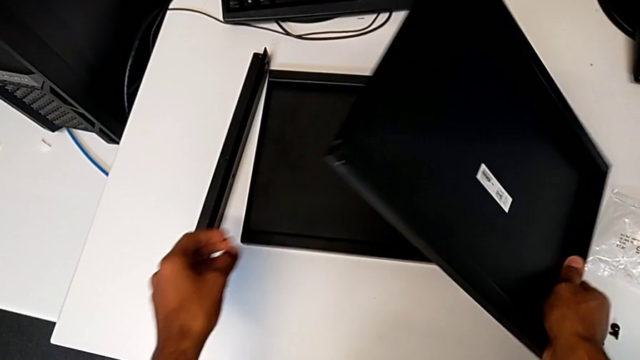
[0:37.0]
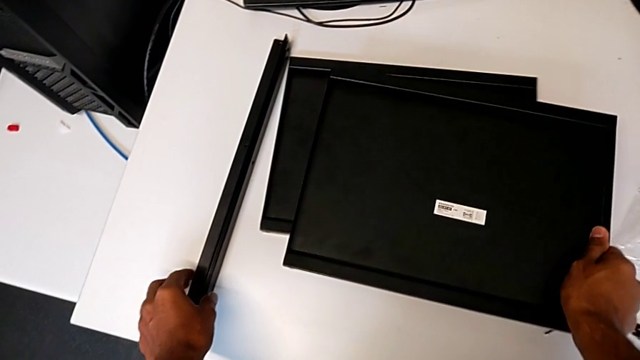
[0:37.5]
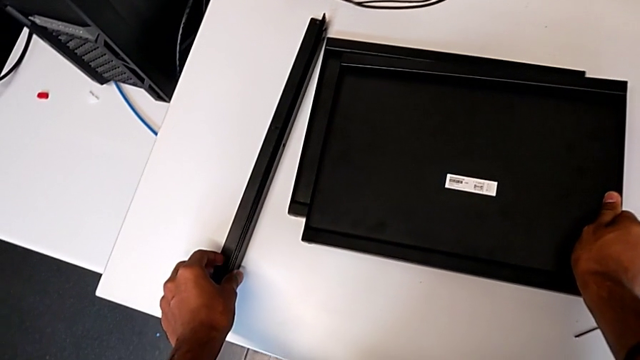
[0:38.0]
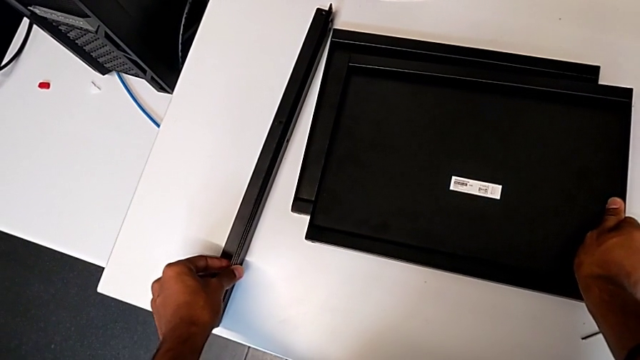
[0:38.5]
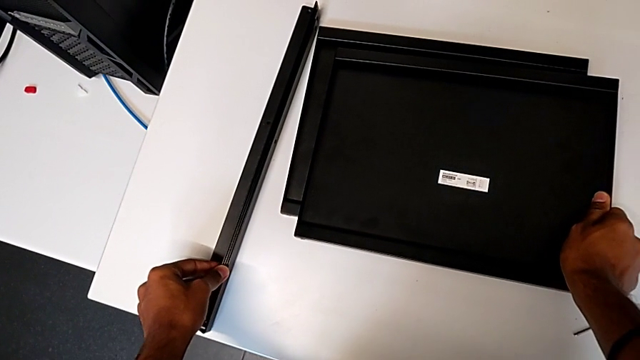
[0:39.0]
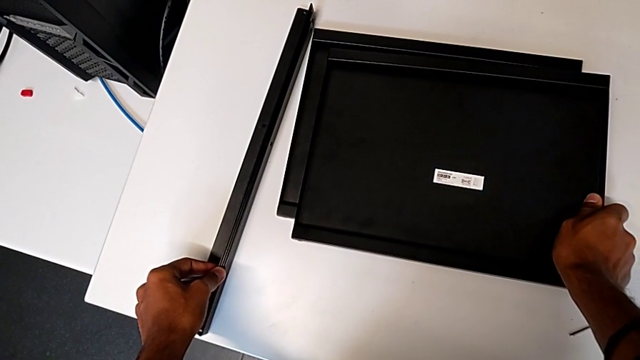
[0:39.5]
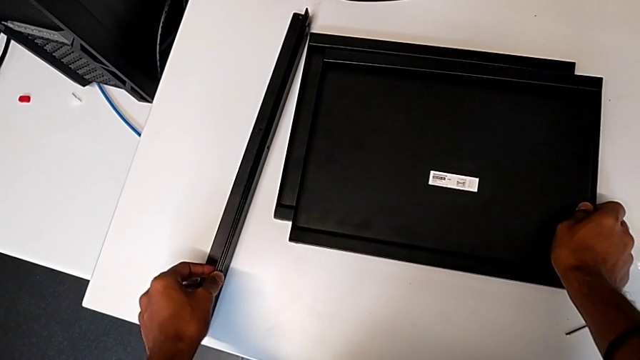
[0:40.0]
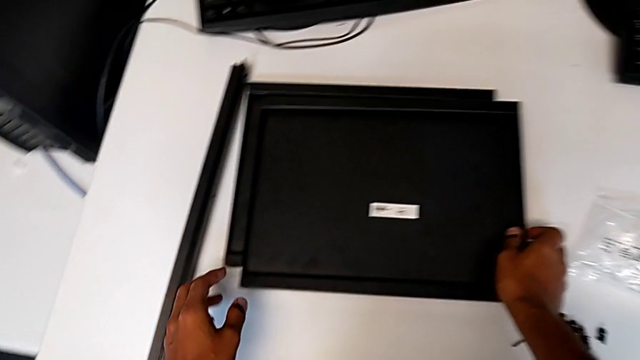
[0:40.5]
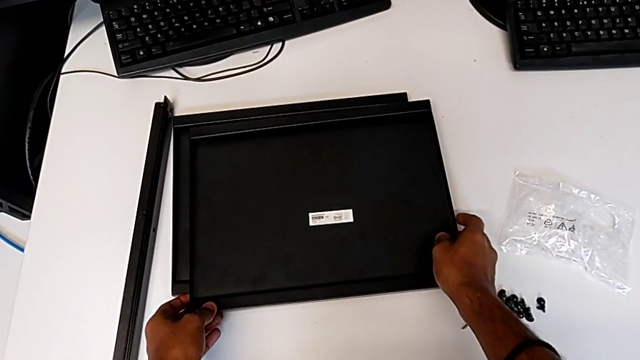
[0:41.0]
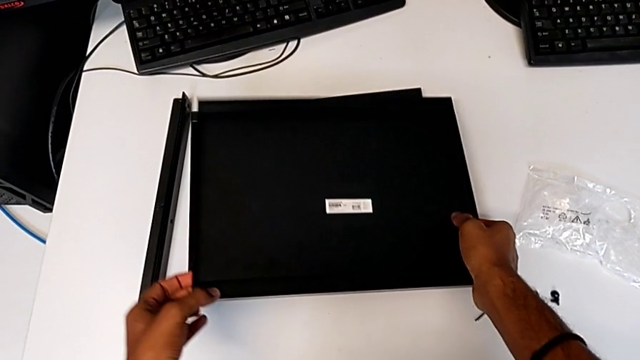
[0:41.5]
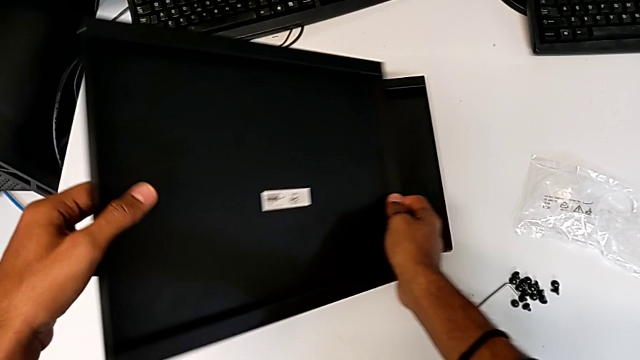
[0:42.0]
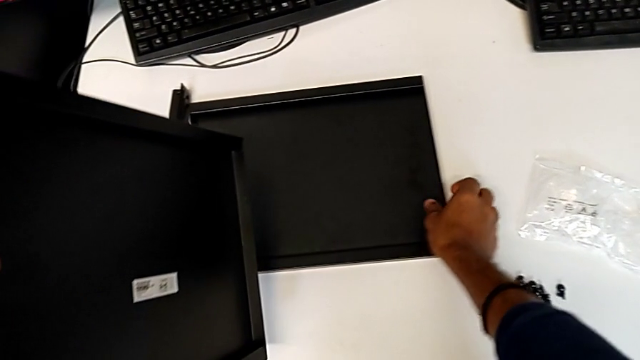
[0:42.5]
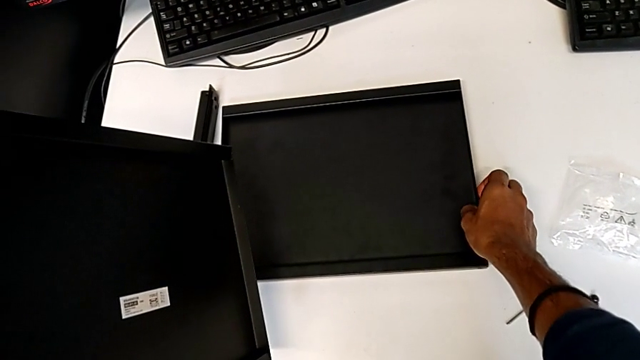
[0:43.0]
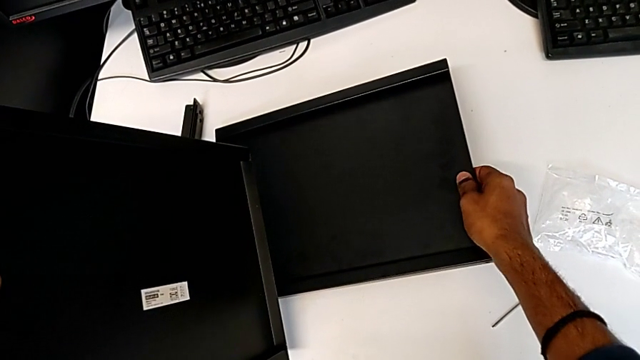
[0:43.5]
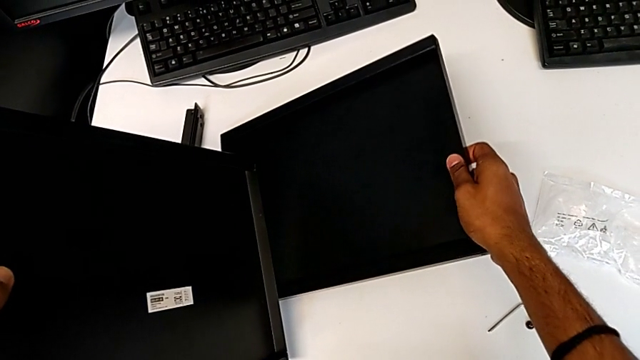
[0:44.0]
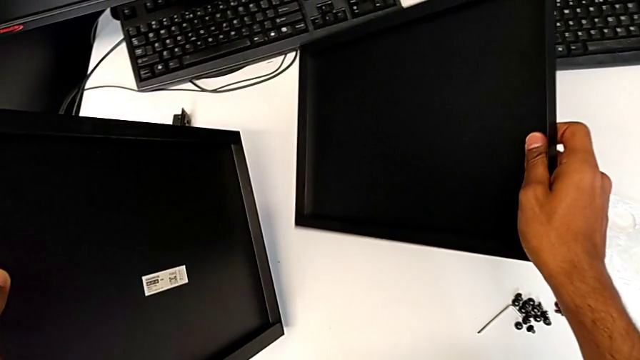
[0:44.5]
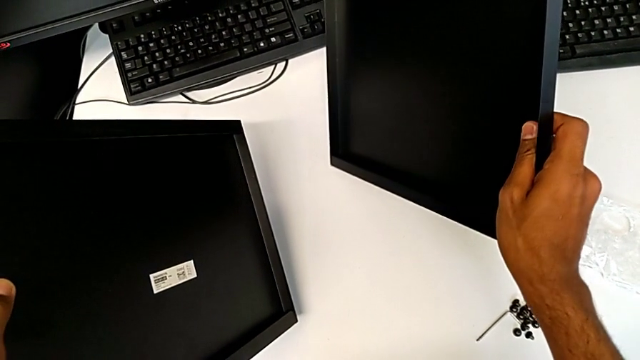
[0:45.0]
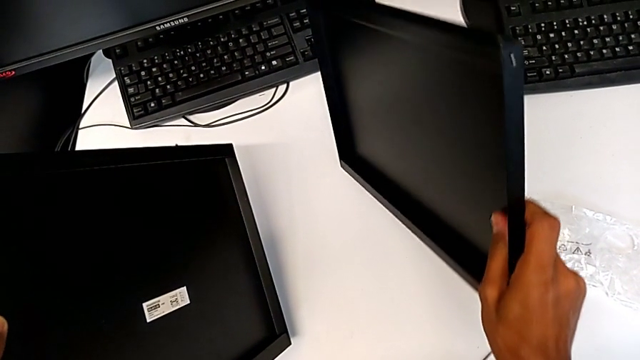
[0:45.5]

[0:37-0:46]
The camera wearer is inspecting the material for the assembly. They keep grabbing the tray and begin to grab it.

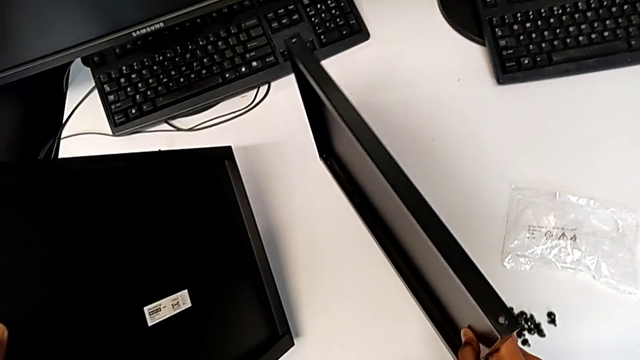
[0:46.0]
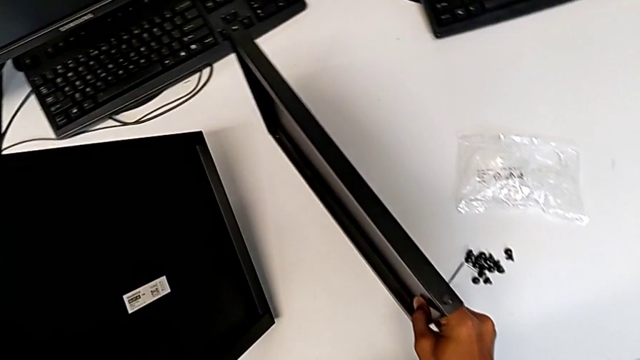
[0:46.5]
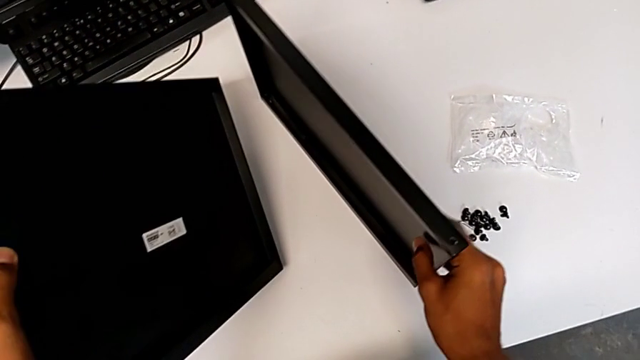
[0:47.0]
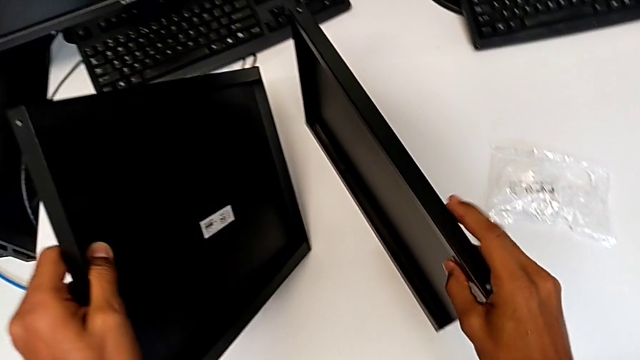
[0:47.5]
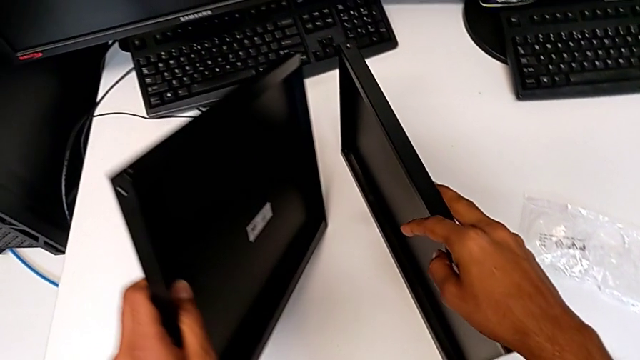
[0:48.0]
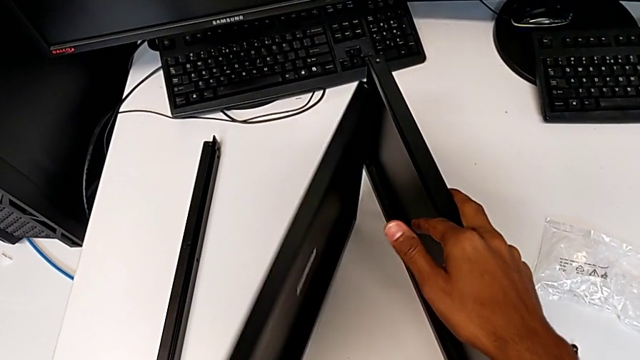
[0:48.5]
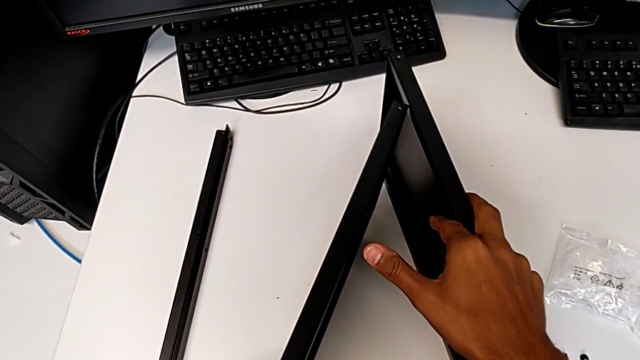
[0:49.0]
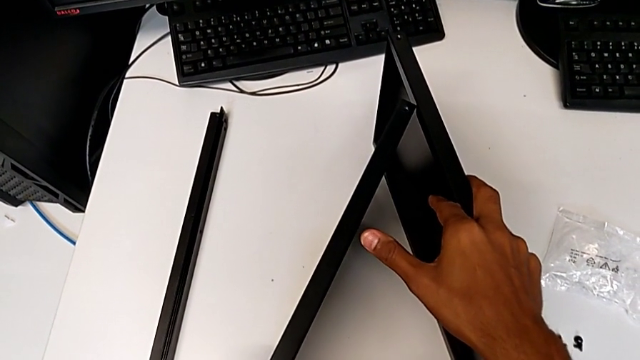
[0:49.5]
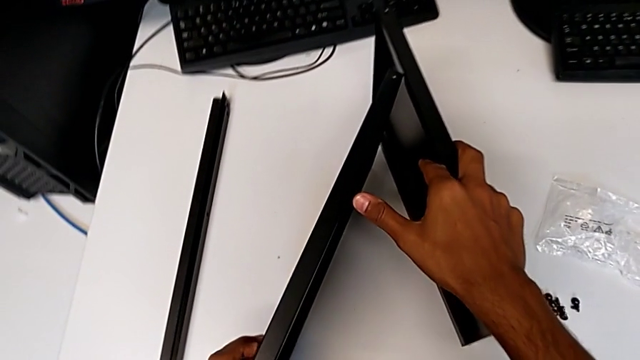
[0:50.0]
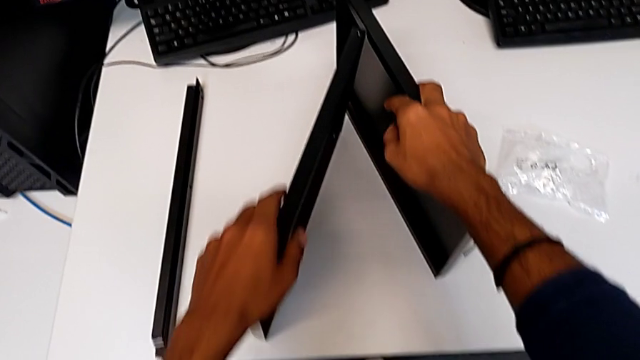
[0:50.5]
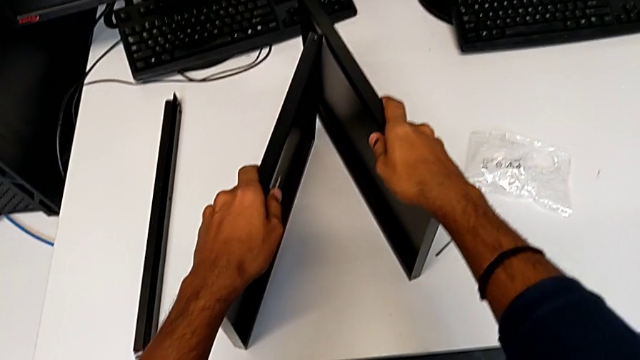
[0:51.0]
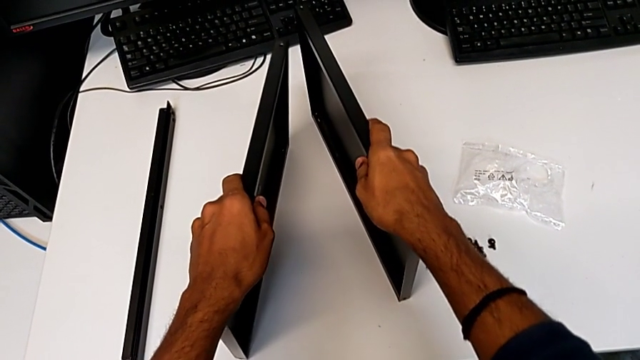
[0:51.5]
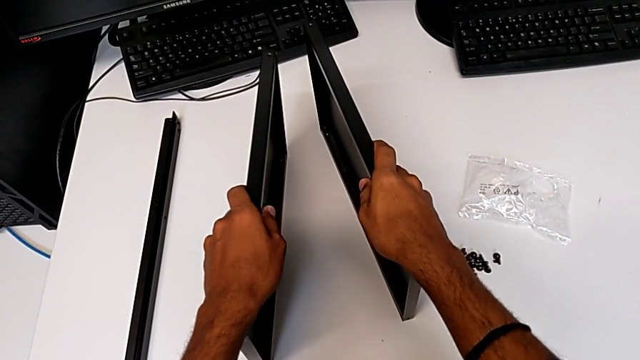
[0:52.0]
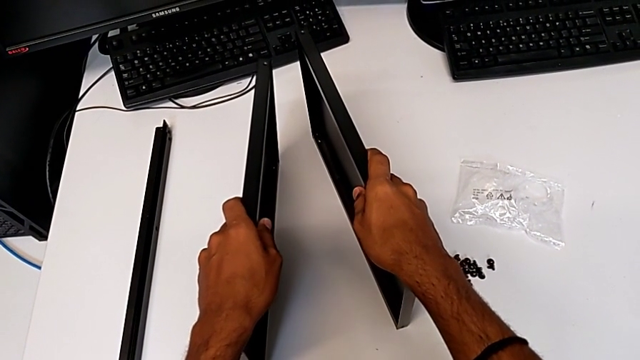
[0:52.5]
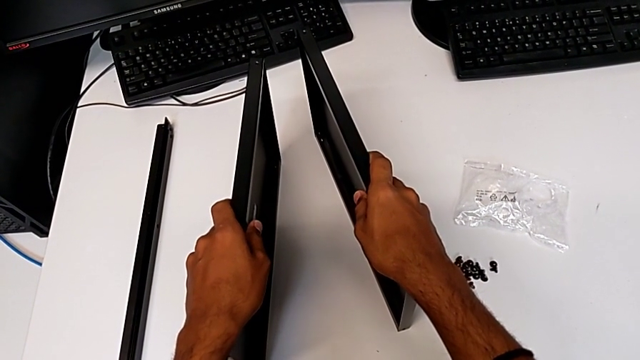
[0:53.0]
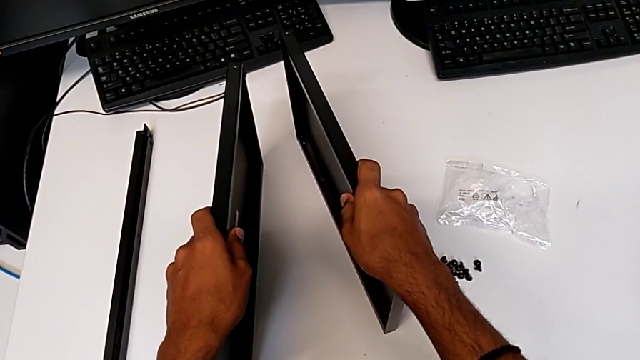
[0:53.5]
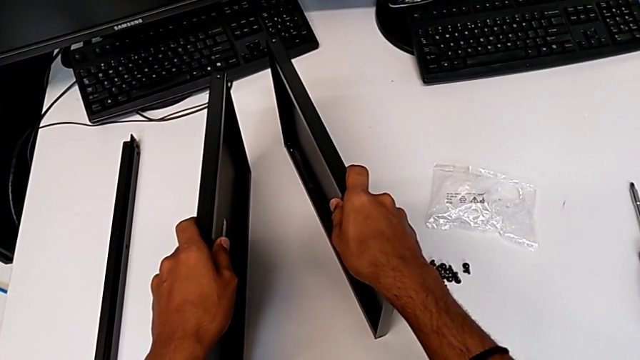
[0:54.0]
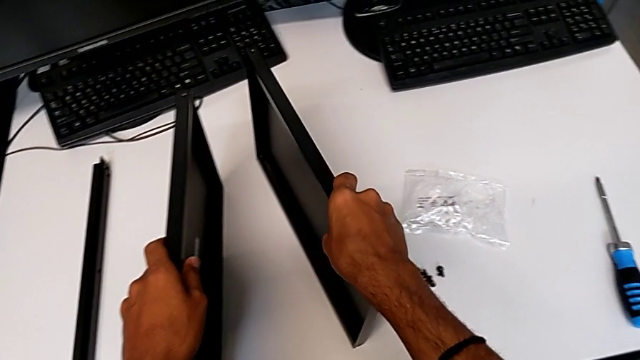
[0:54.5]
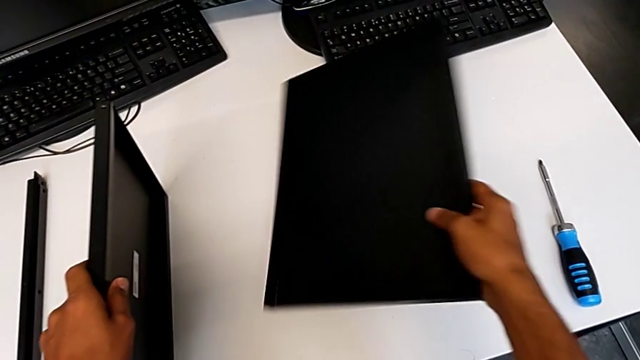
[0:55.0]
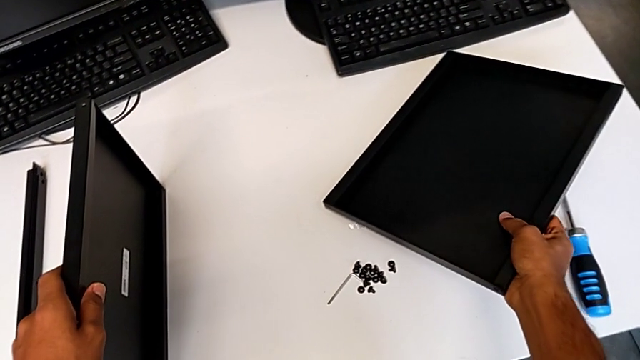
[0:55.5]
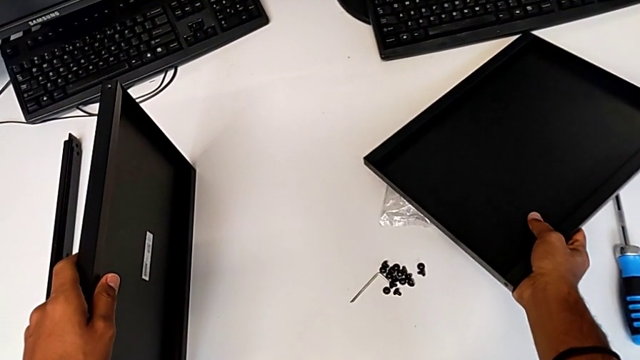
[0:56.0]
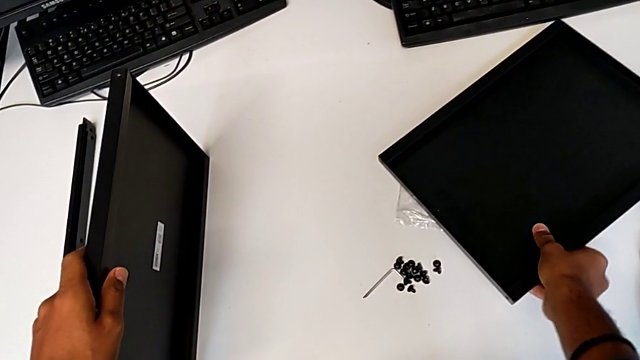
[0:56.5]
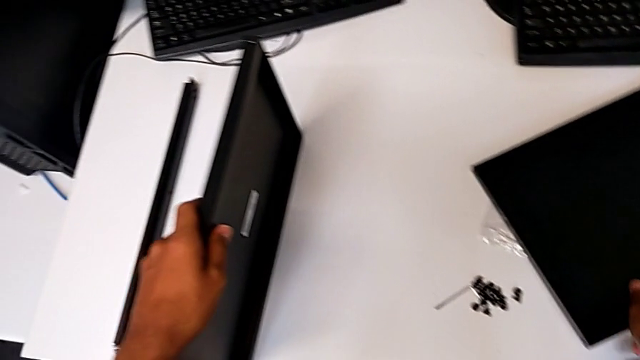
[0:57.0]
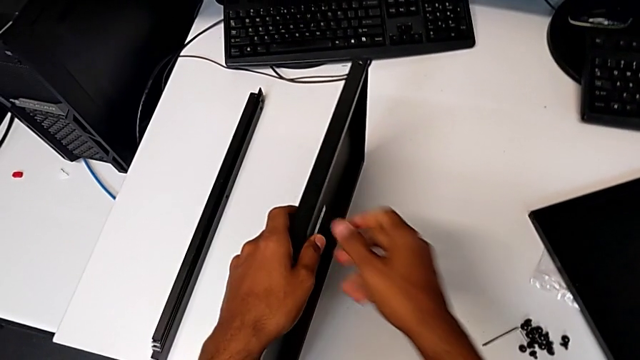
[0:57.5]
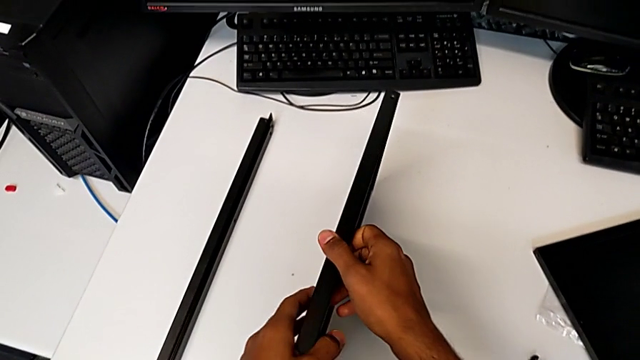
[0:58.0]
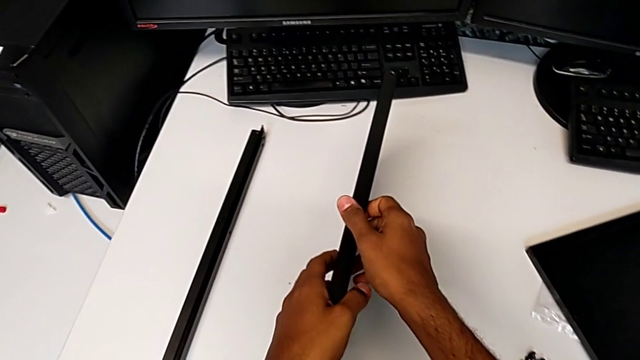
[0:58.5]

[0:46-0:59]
The camera wearer is inspecting the material for the assembly. They keep grabbing the tray.
